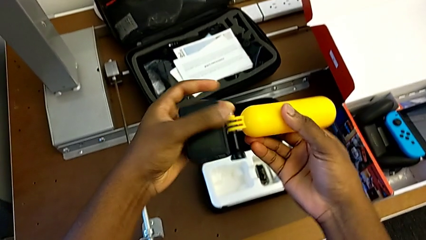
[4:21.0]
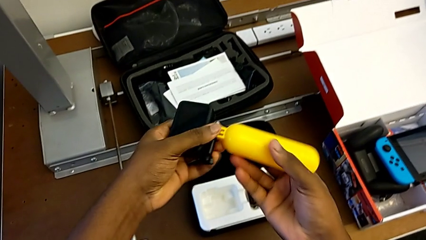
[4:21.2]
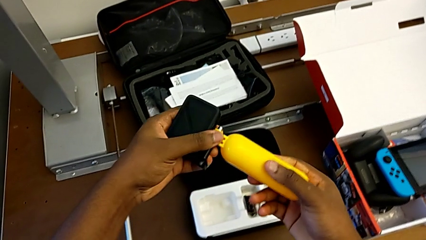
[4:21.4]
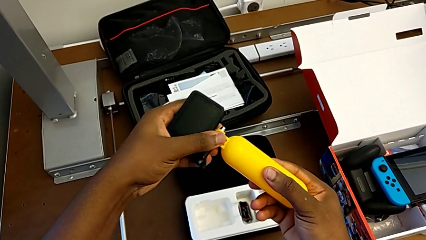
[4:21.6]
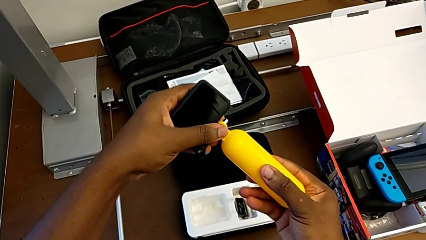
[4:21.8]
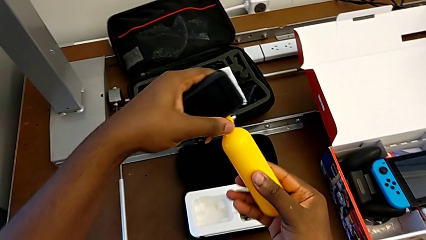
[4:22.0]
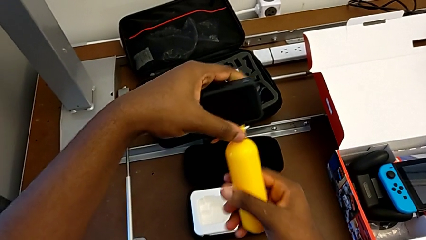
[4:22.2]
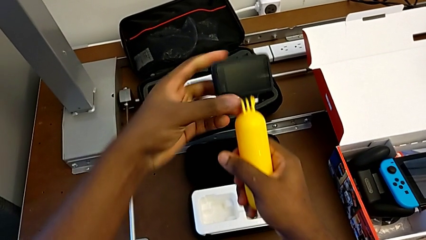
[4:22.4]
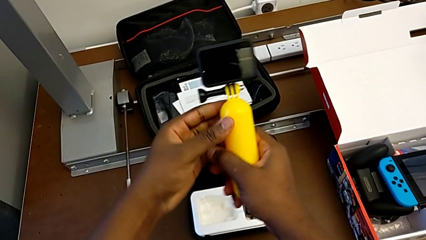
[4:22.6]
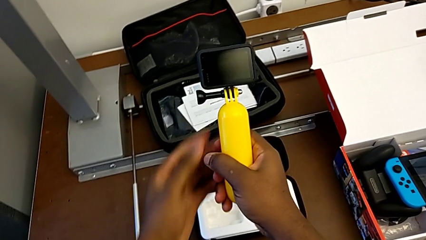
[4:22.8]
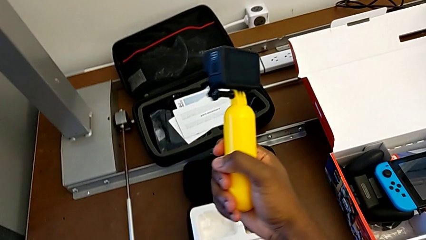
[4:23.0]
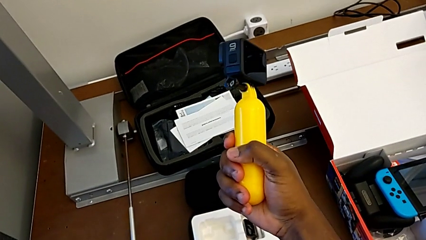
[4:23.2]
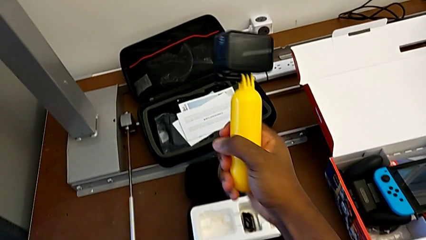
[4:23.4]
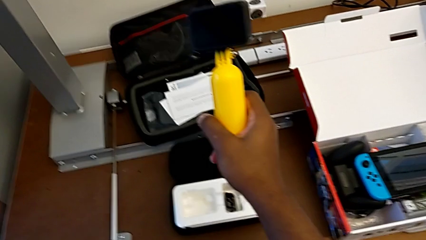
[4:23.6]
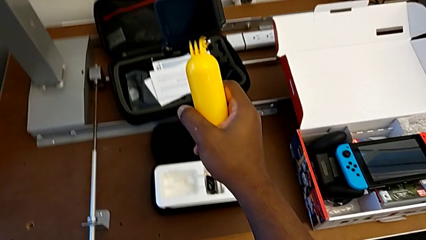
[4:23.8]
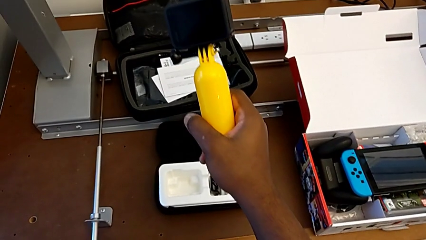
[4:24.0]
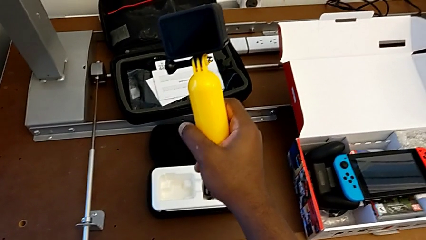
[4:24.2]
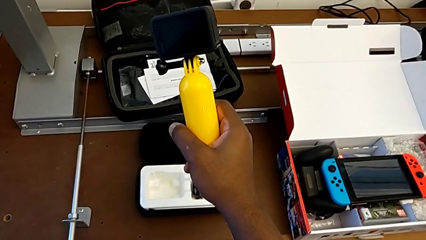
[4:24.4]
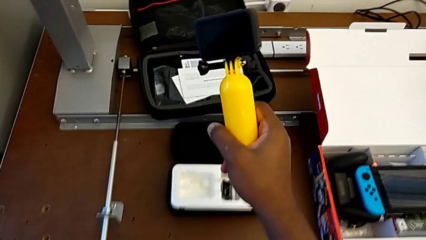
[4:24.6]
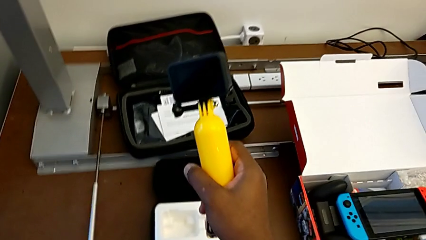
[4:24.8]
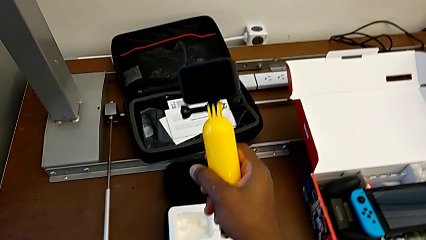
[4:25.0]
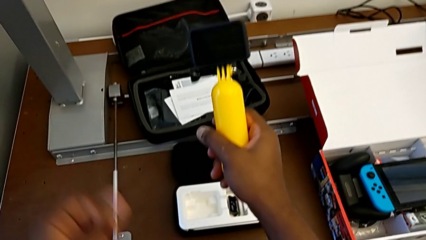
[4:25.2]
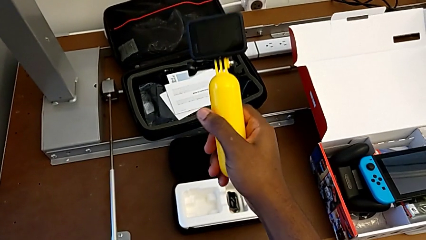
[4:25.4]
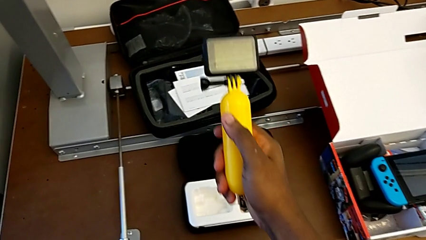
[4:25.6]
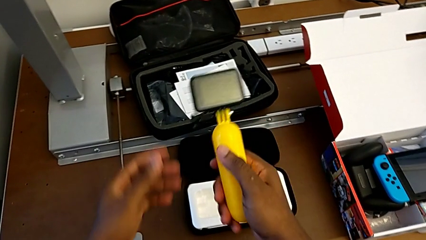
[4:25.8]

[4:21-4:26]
The camera wearer is putting the tripod on the GoPro. They rotate the GoPro and hold it.

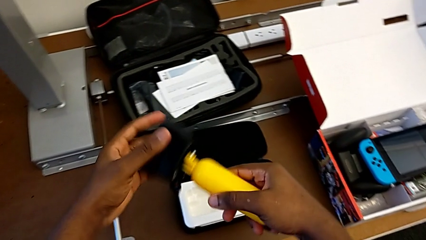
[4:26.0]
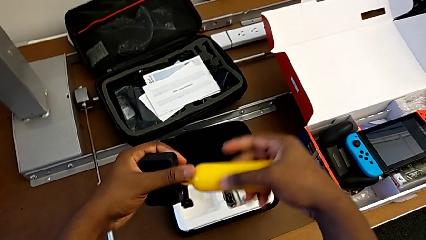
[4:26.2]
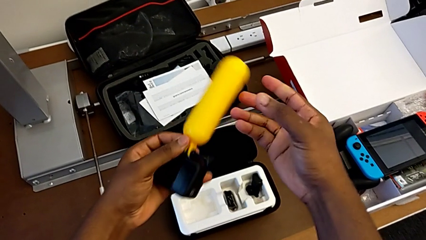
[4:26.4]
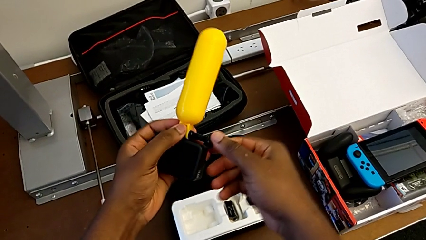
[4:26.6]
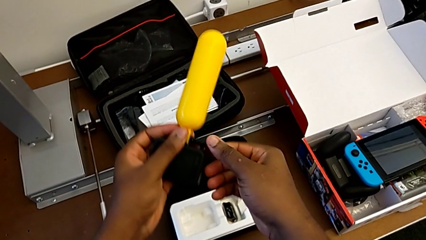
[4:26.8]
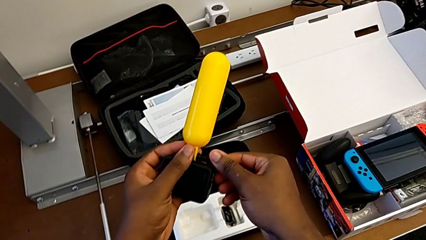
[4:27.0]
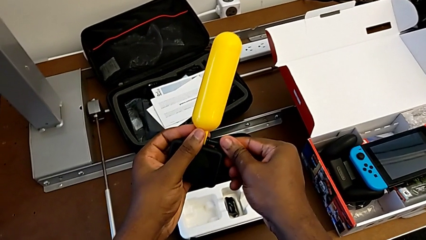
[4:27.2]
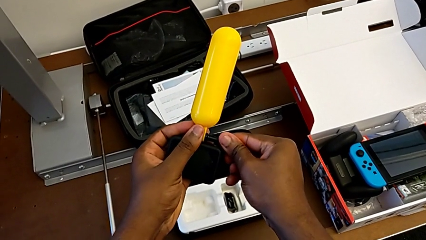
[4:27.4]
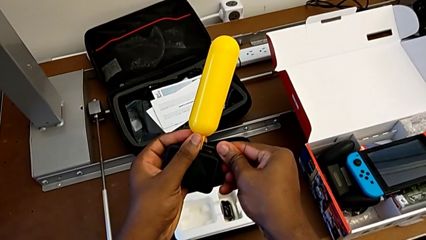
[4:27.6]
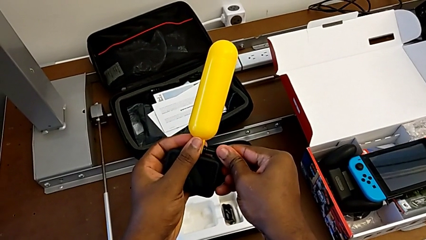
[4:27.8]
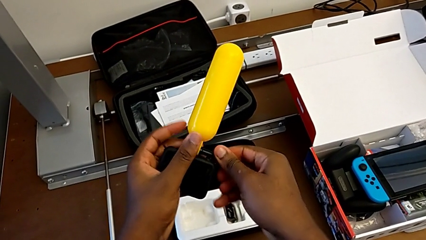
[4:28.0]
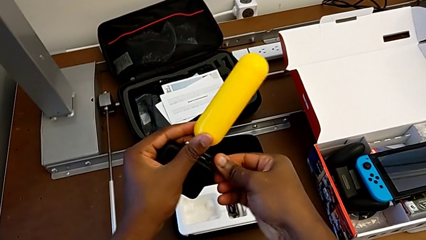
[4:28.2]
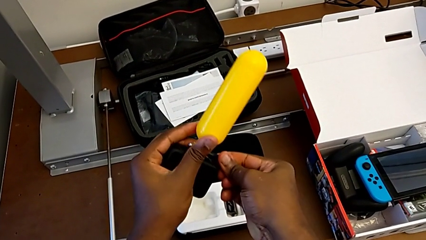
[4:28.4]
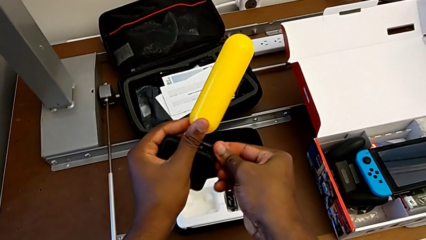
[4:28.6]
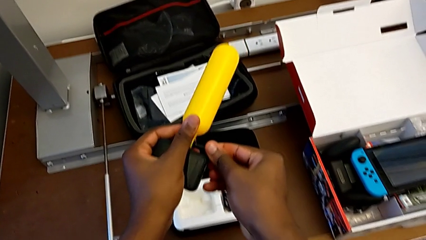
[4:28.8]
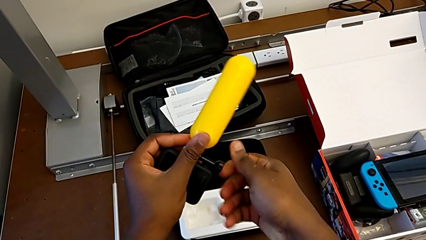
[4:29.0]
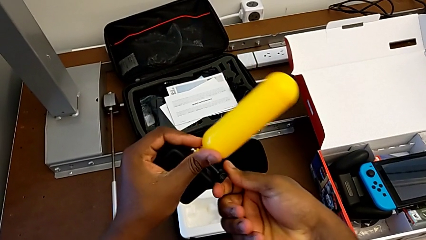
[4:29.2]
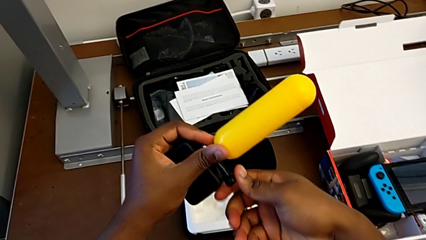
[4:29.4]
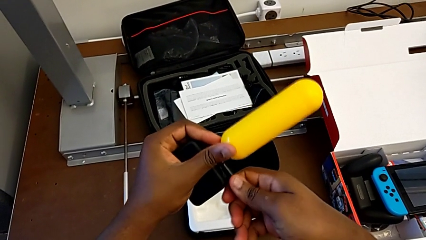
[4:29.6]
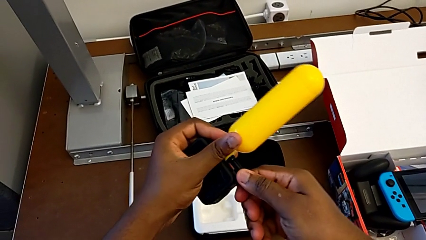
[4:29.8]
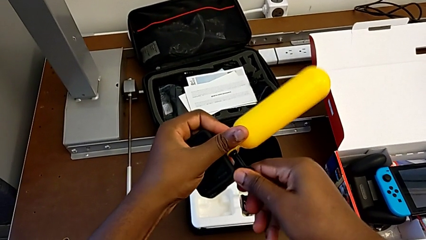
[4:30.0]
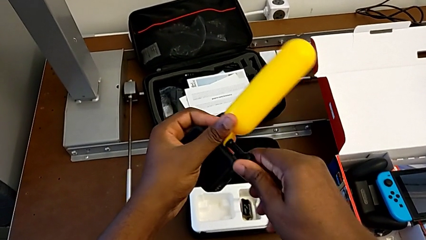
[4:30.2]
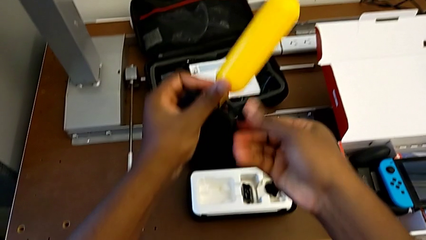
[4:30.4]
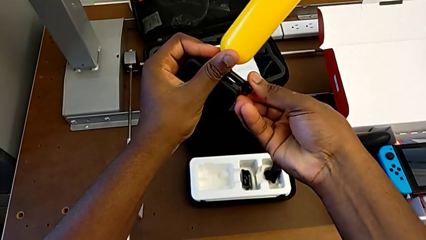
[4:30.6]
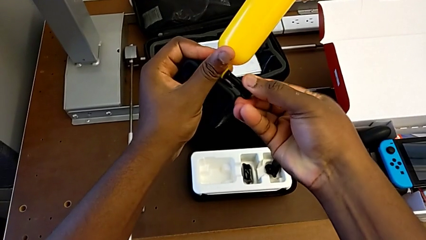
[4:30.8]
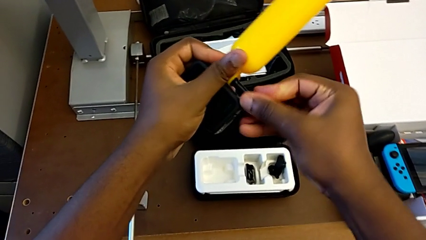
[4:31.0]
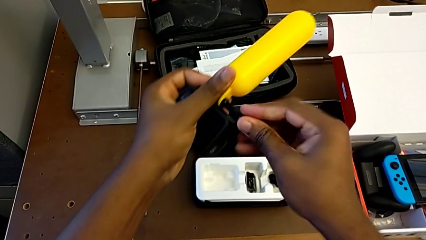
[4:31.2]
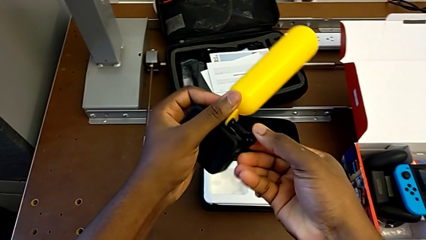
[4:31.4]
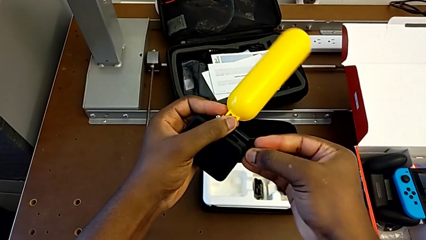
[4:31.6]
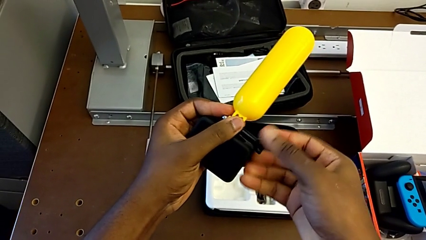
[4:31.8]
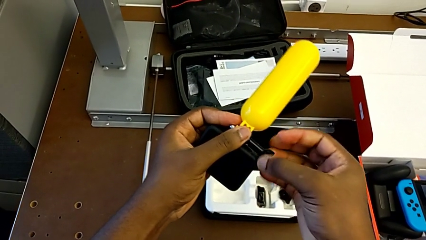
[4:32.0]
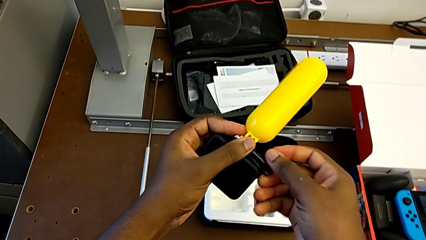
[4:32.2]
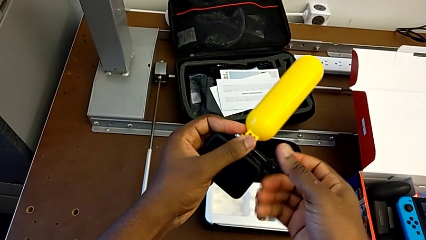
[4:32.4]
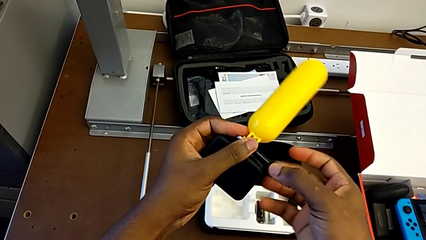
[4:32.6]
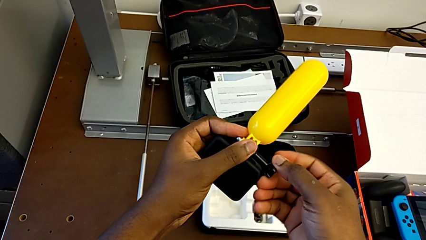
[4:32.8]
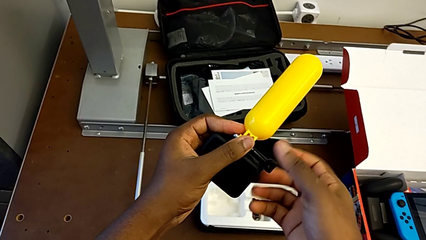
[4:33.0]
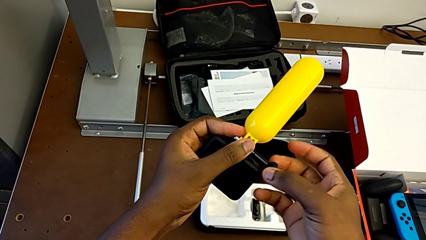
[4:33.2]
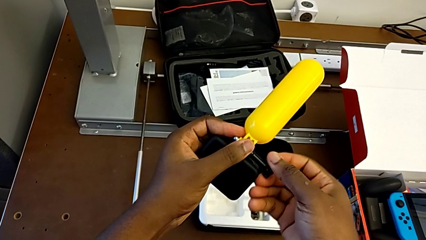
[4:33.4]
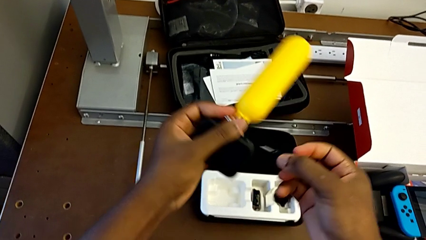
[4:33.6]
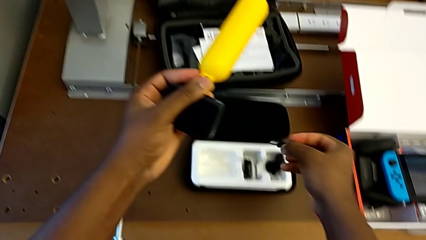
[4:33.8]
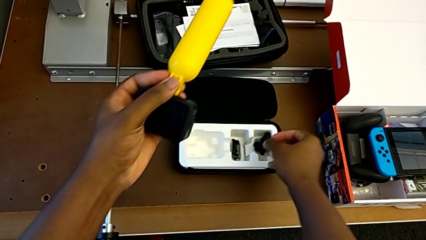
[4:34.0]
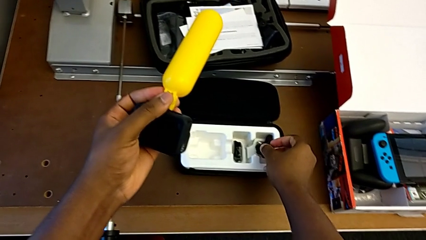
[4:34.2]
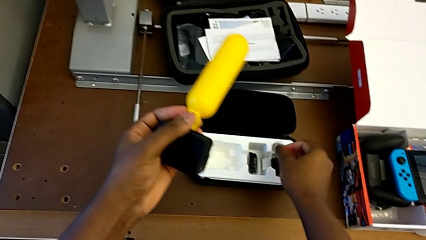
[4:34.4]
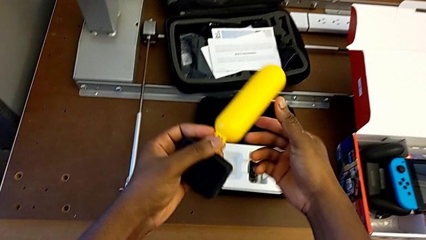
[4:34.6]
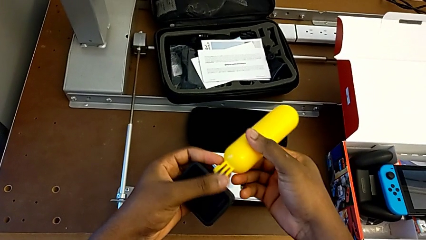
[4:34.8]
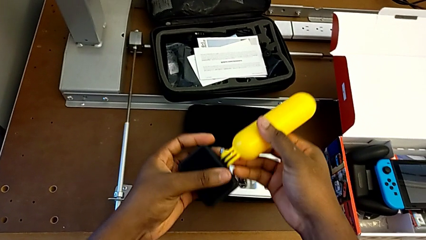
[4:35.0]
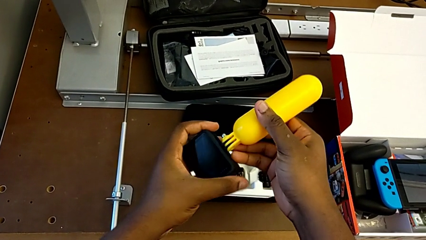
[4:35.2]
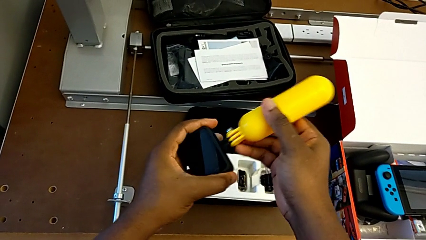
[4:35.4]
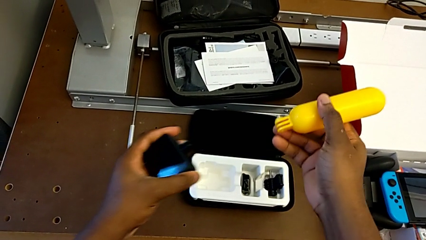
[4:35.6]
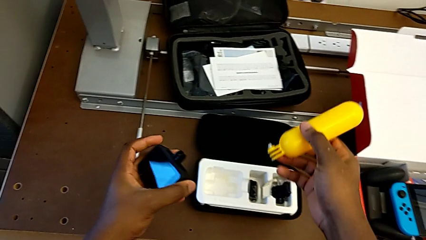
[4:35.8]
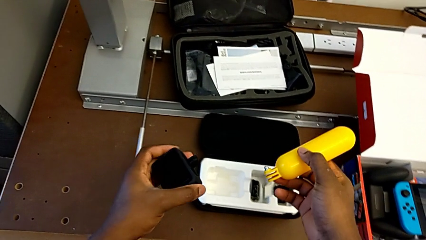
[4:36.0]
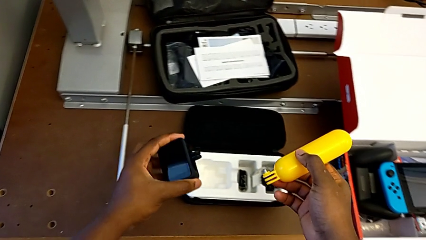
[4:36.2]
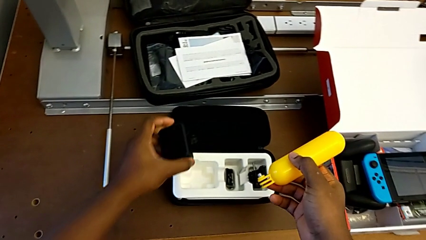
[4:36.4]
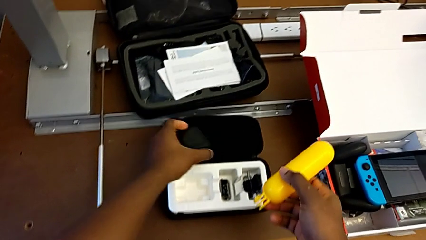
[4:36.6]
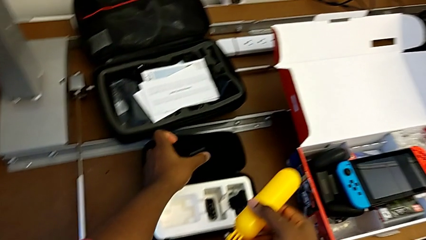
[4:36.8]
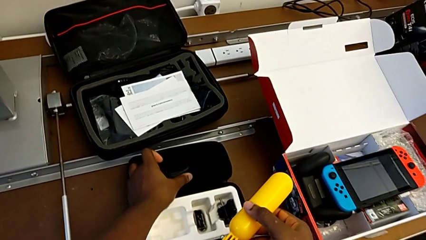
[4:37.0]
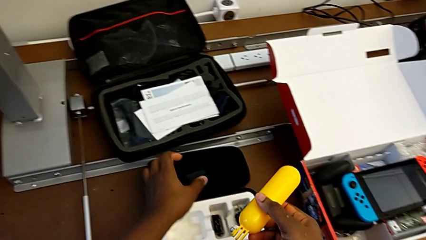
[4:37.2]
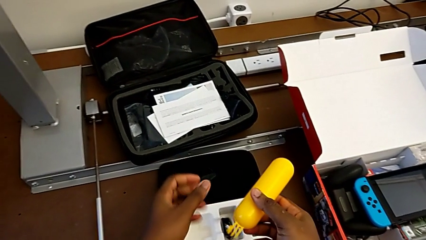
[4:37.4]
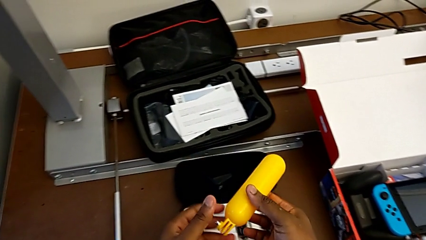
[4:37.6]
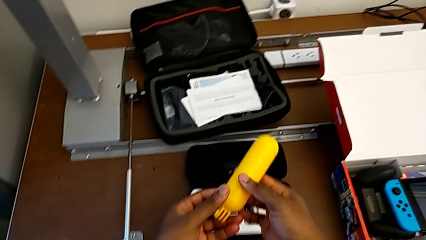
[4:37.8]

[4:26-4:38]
The camera wearer is removing the tripod from the GoPro. They rotate the GoPro, unscrew the handheld grip, disassemble the GoPro and place the GoPro.
